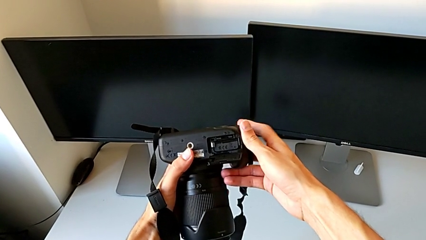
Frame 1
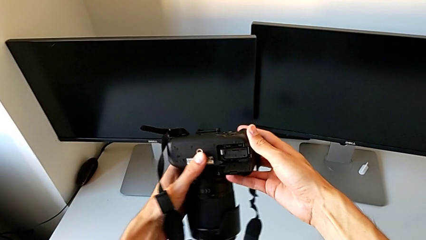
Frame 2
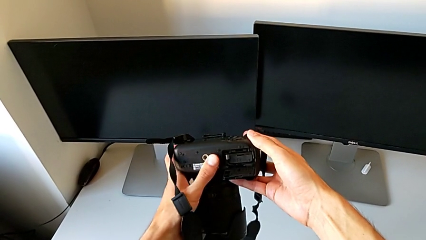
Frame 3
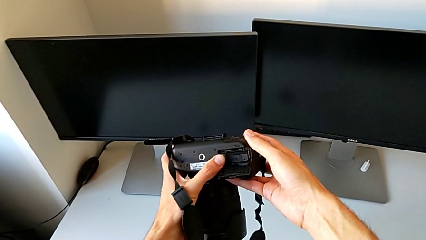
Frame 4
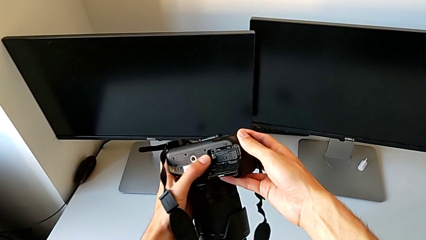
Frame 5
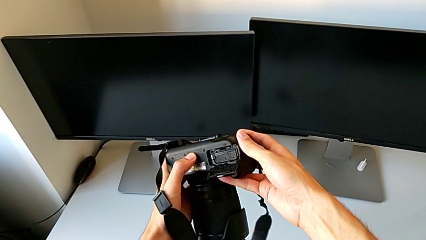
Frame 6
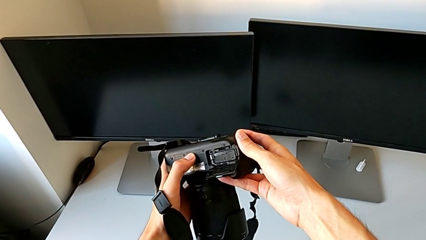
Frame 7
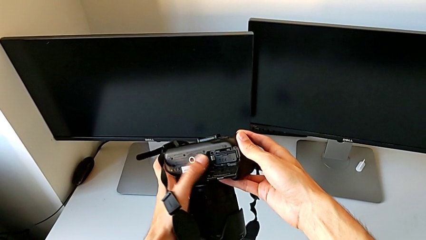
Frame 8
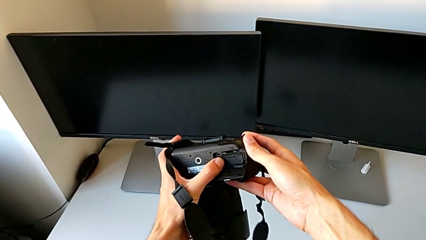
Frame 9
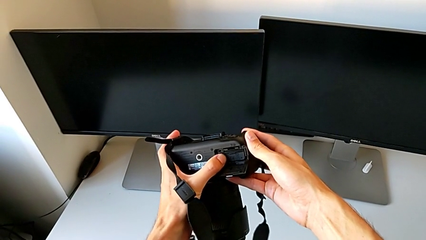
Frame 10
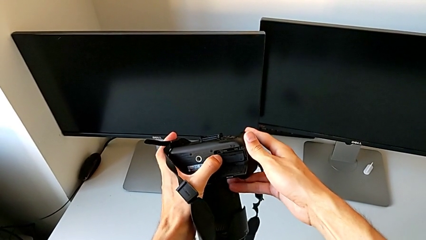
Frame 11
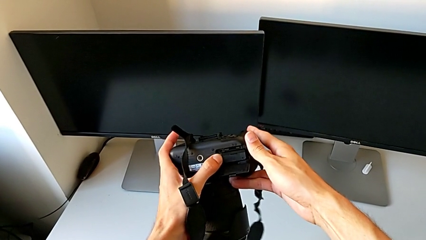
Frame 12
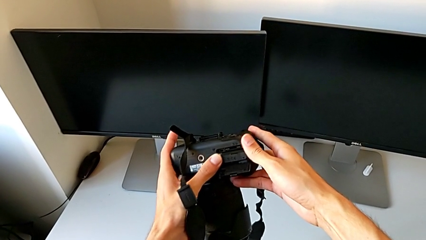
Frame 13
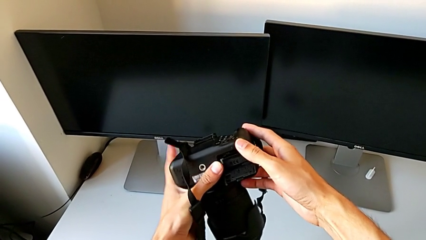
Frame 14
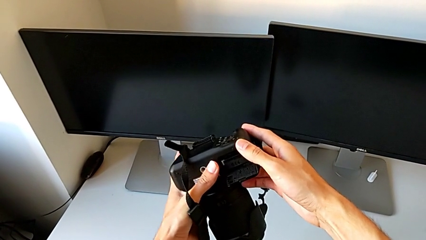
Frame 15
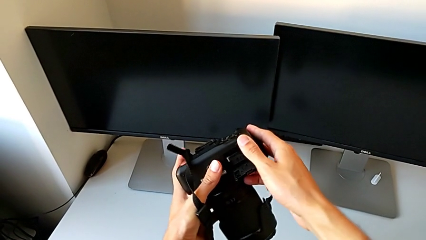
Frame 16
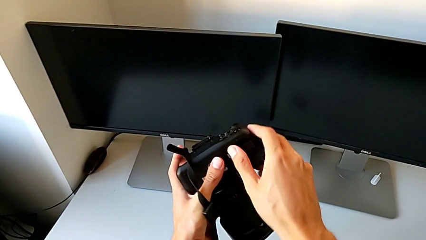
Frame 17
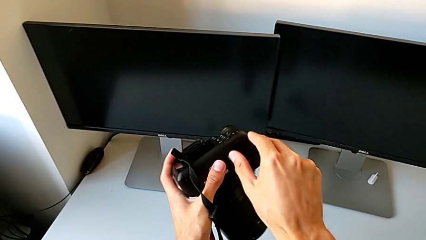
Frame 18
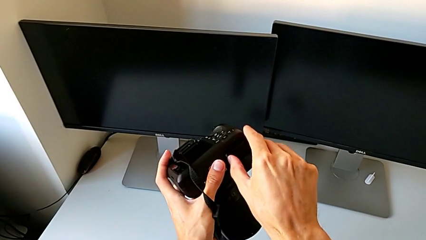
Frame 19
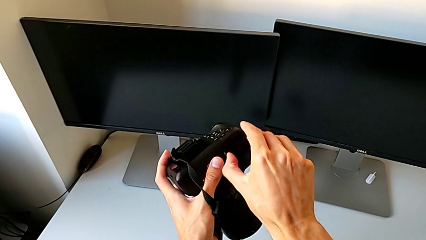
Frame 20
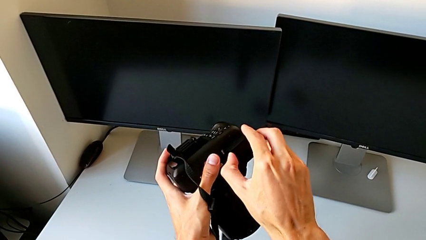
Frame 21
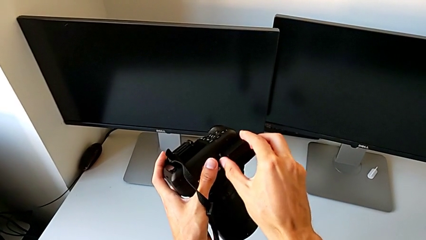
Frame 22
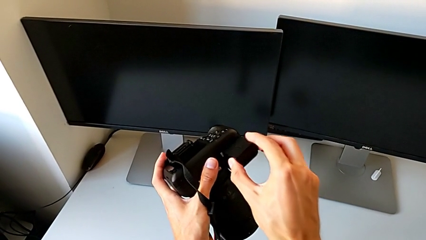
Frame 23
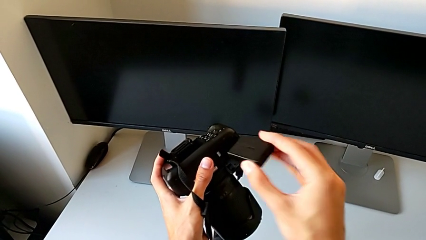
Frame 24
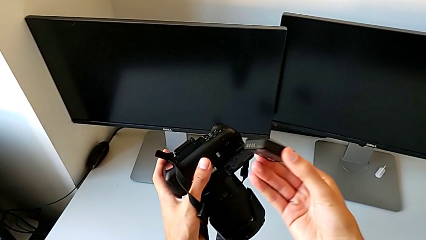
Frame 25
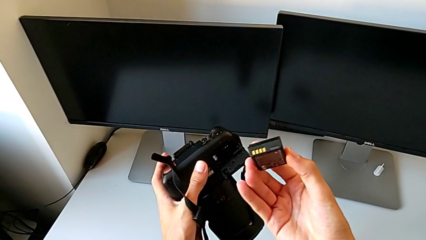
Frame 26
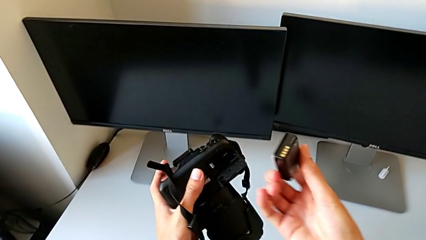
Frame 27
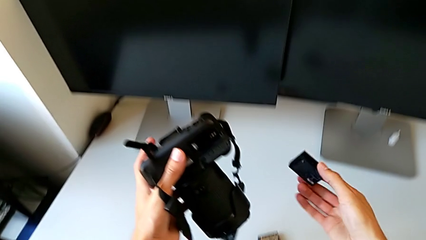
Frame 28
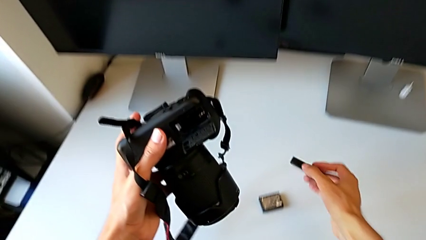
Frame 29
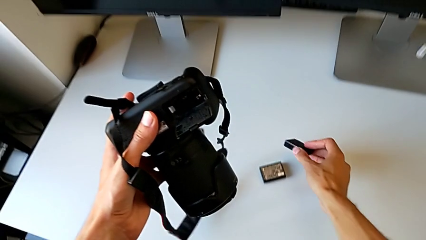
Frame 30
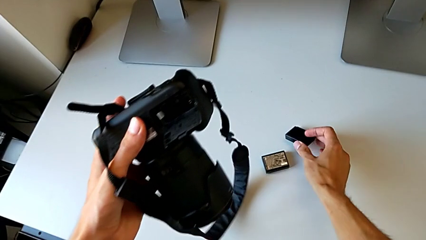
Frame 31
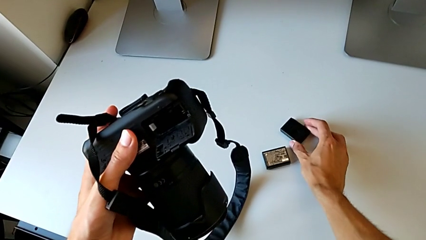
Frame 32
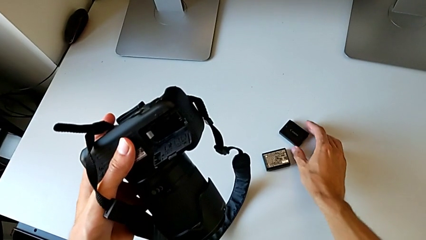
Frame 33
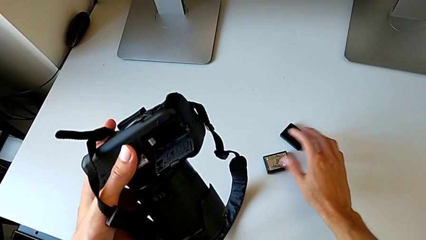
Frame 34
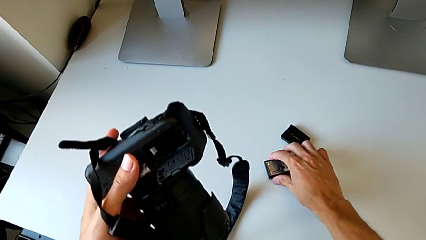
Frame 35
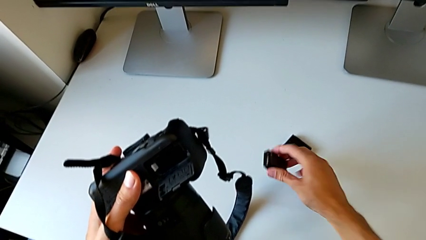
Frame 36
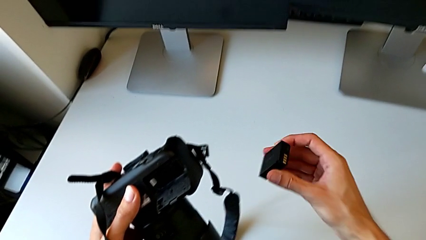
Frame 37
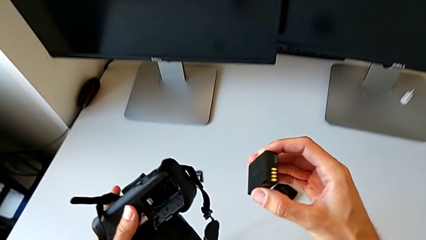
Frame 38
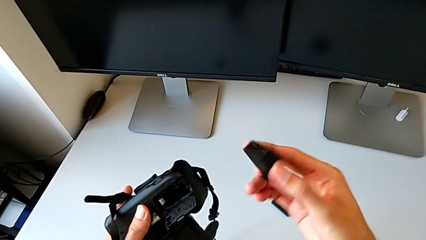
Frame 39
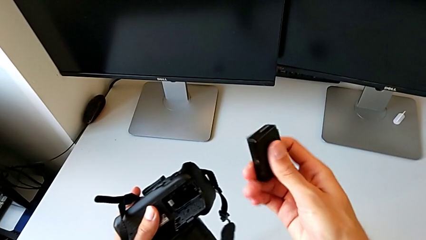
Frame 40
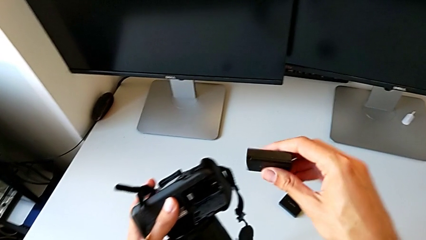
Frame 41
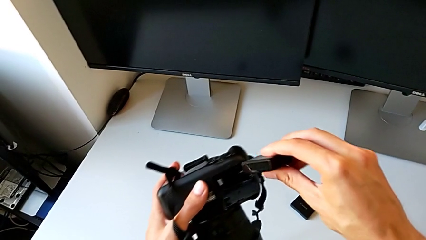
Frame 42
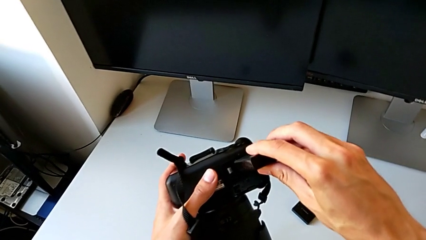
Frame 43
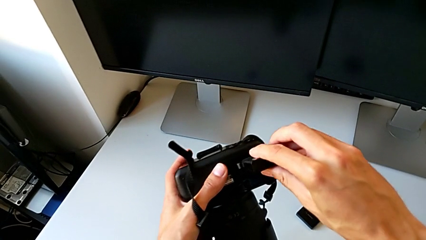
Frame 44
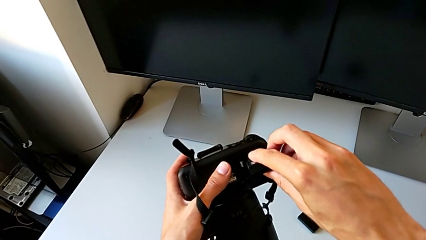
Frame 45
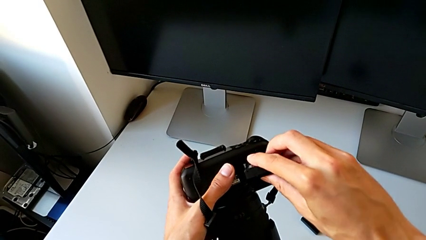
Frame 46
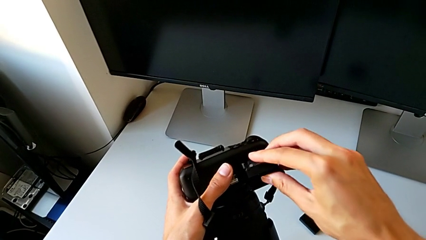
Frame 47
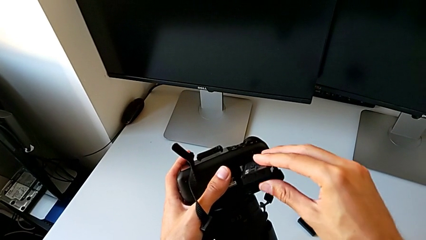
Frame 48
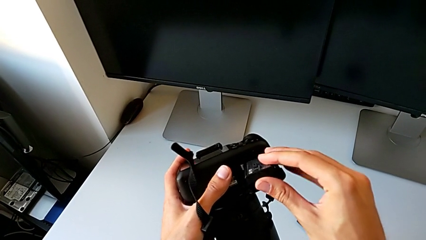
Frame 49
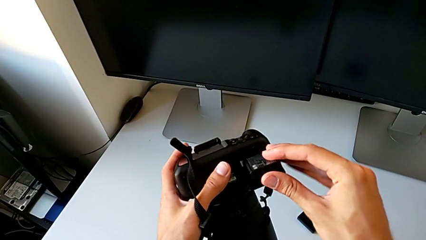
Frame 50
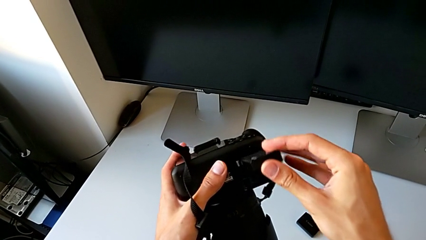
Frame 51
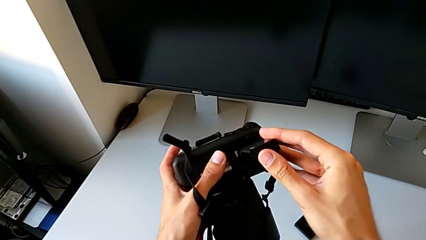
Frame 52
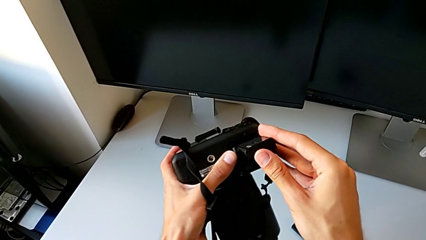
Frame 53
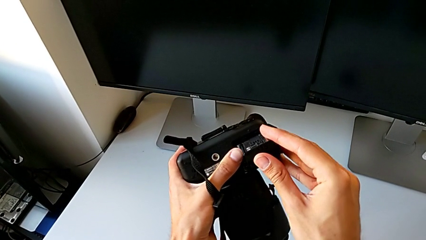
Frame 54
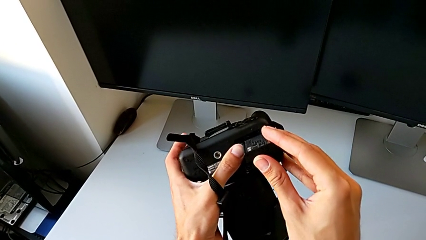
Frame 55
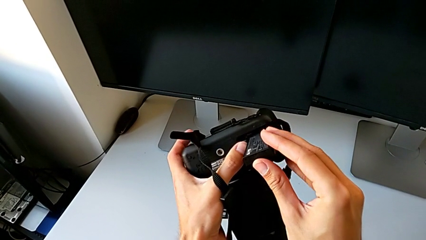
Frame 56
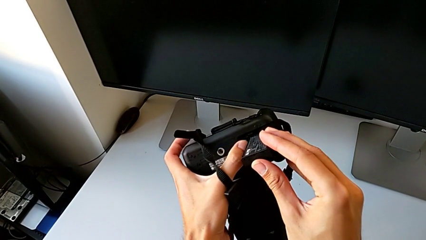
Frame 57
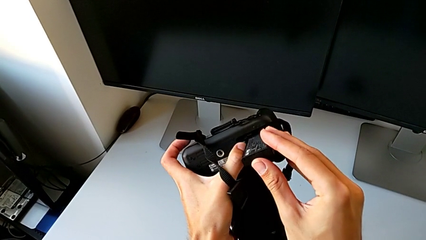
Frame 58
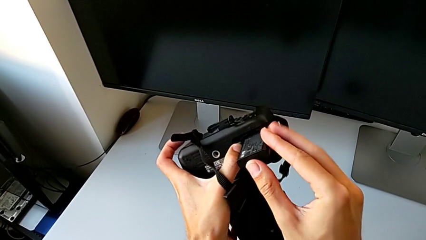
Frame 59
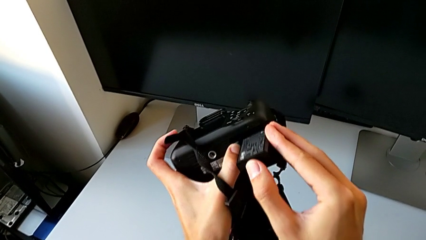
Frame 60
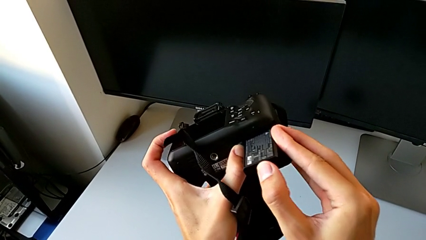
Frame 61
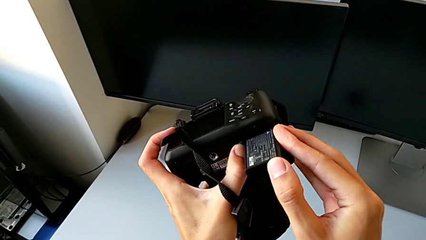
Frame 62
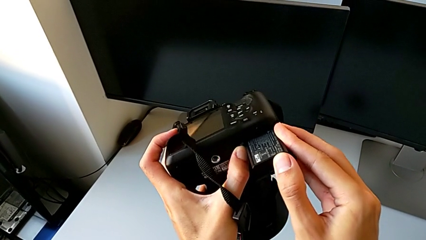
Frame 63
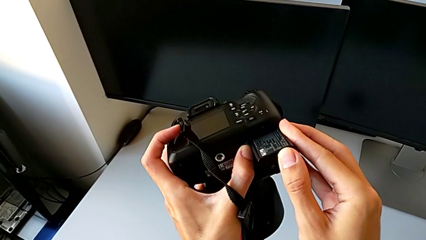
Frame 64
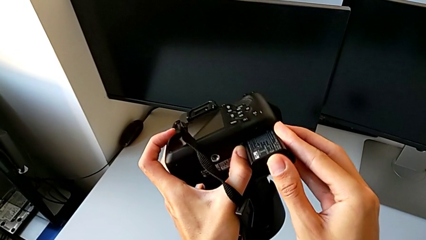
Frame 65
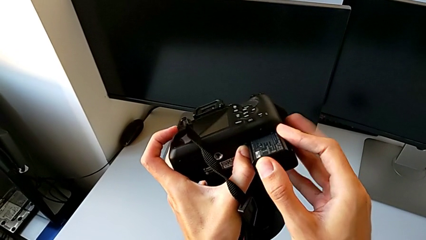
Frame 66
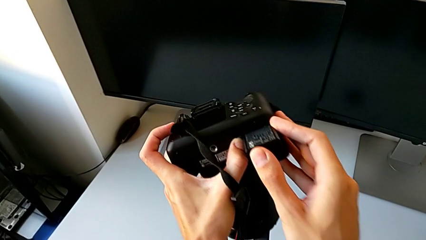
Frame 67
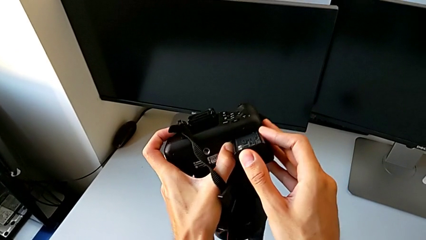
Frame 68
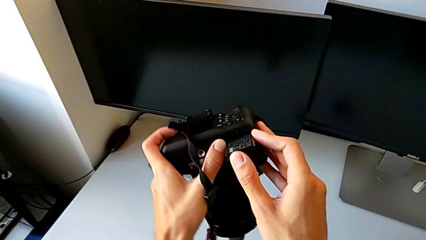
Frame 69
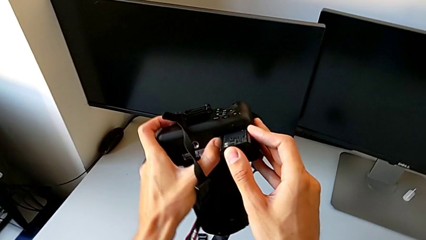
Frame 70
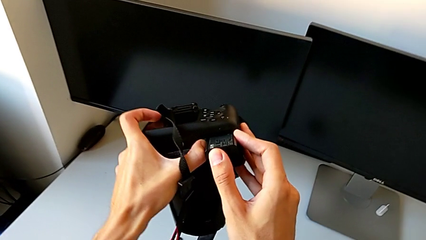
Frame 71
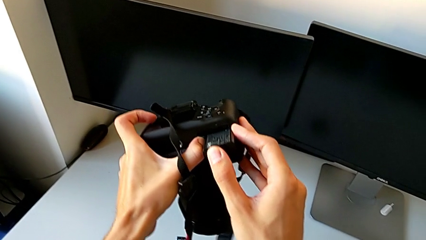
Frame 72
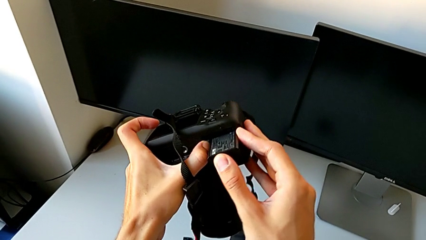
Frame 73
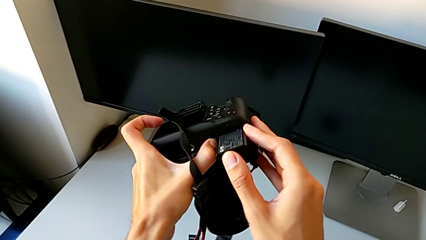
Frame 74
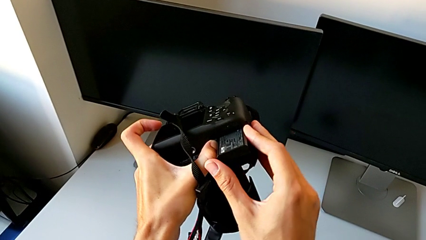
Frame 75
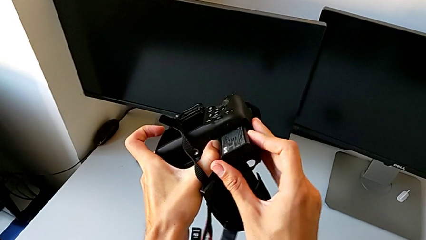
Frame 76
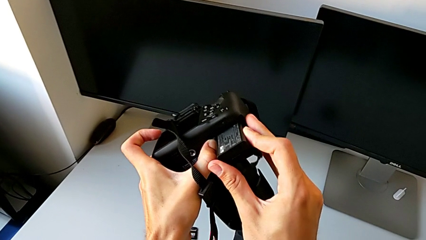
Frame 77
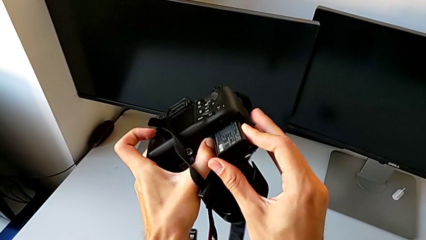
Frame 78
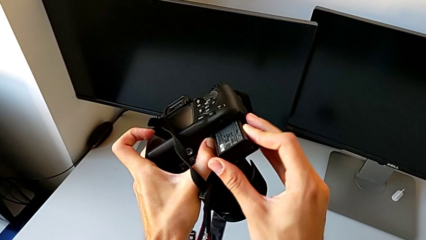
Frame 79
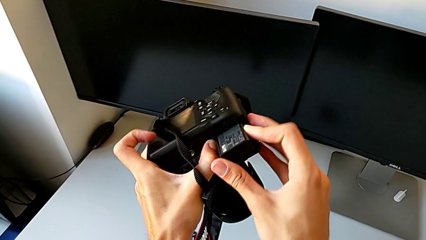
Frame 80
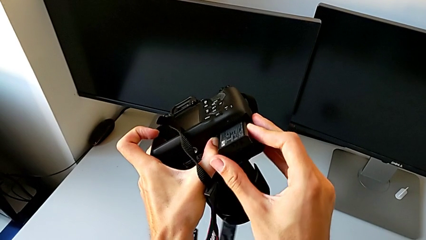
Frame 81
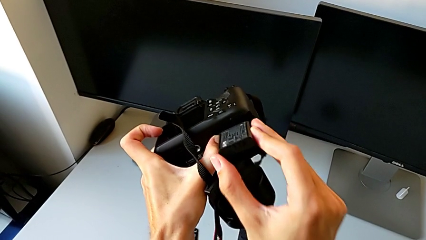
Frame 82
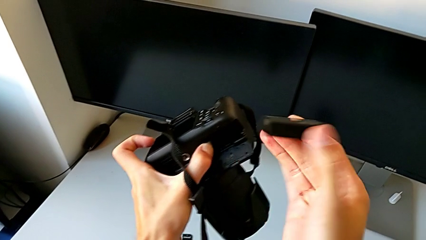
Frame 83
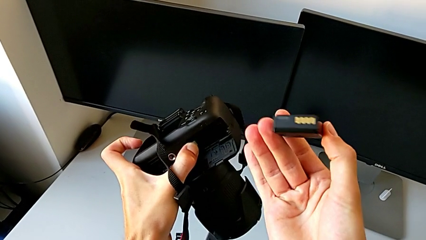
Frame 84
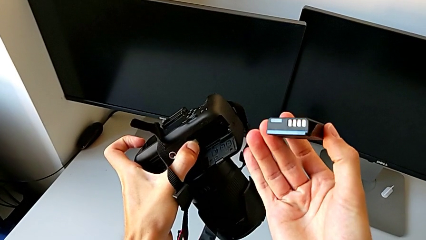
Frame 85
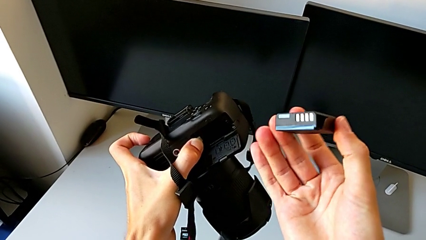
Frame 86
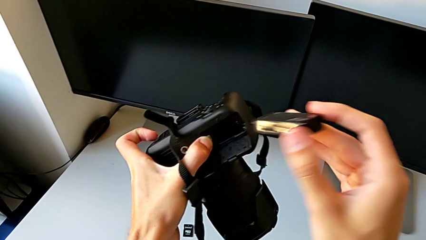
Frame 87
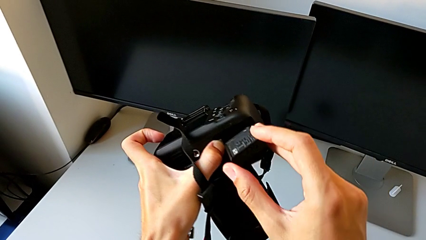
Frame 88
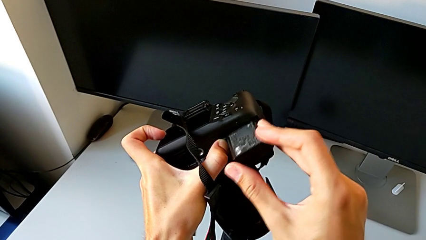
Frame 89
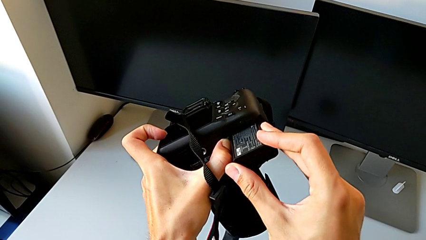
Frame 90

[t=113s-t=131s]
The camera wearer is exchanging their DSLR's battery. They keep inspecting the DSLR, pull the battery, place the old battery, lift the new battery, wrongly insert it, which doesn't fit, and withdraw it.
